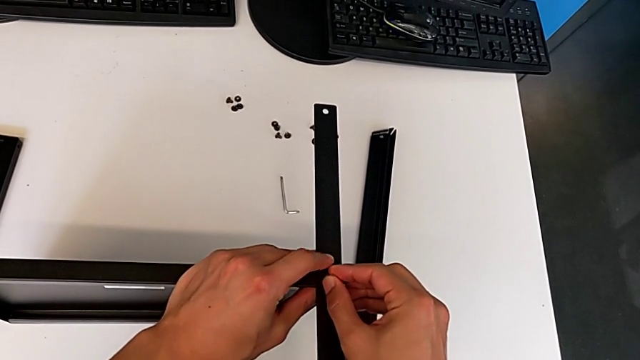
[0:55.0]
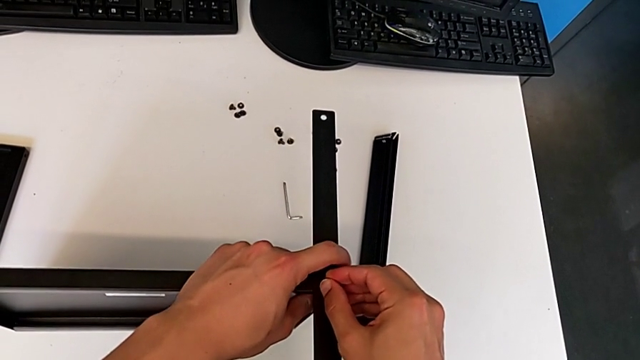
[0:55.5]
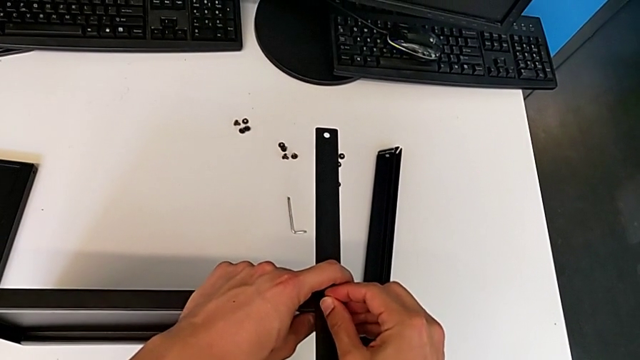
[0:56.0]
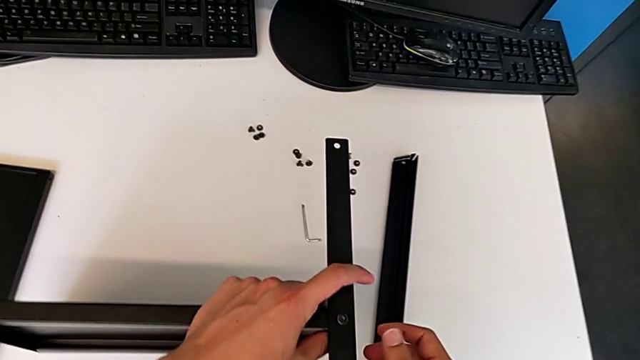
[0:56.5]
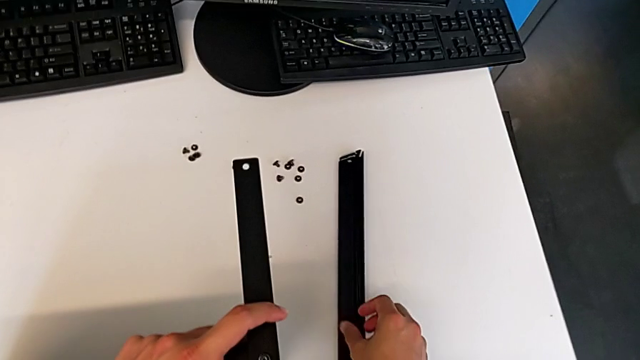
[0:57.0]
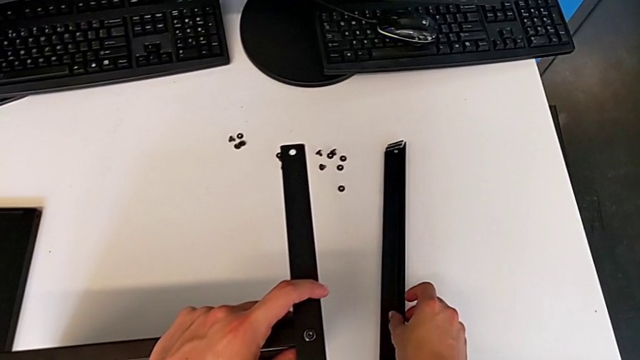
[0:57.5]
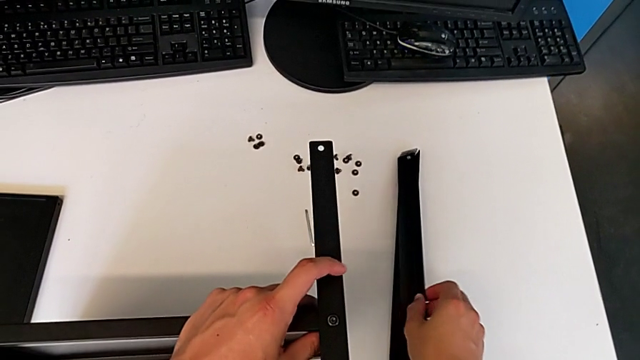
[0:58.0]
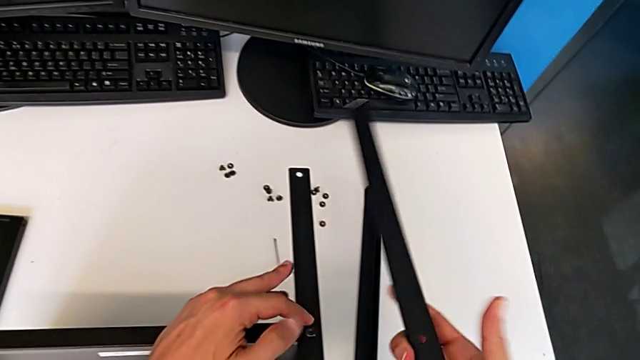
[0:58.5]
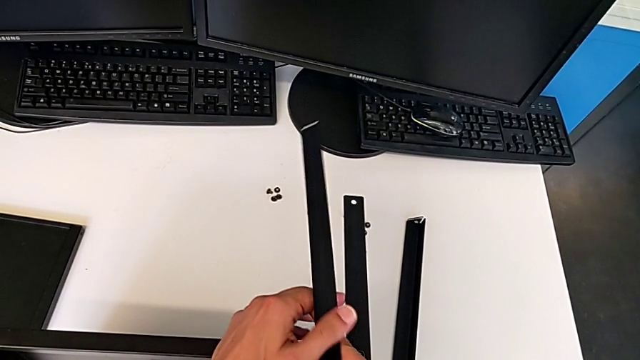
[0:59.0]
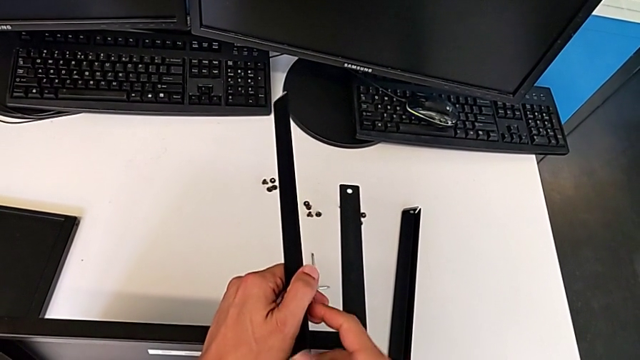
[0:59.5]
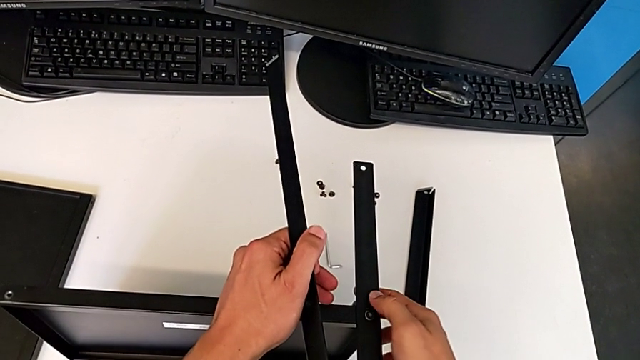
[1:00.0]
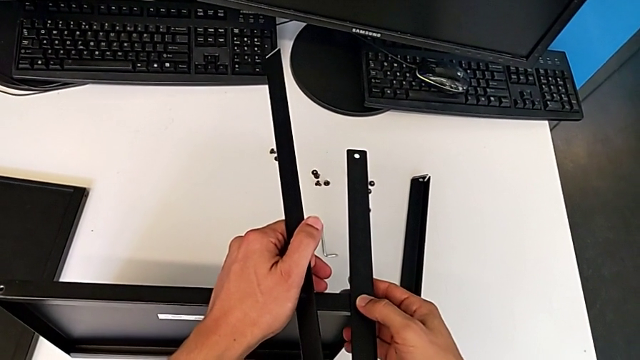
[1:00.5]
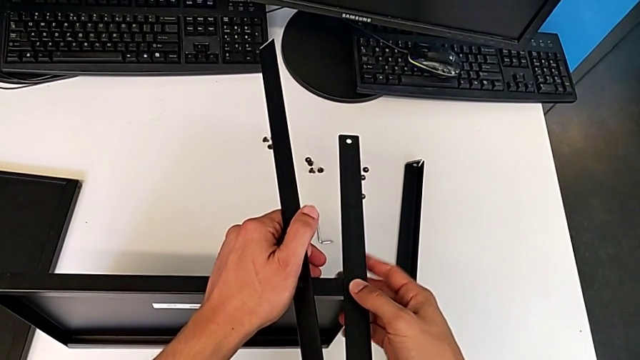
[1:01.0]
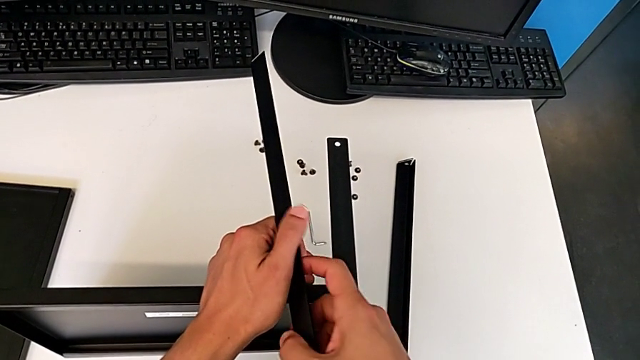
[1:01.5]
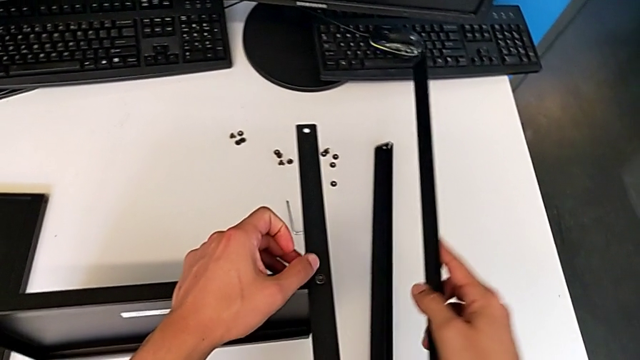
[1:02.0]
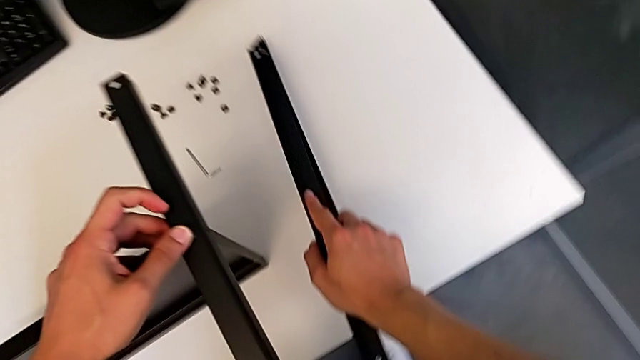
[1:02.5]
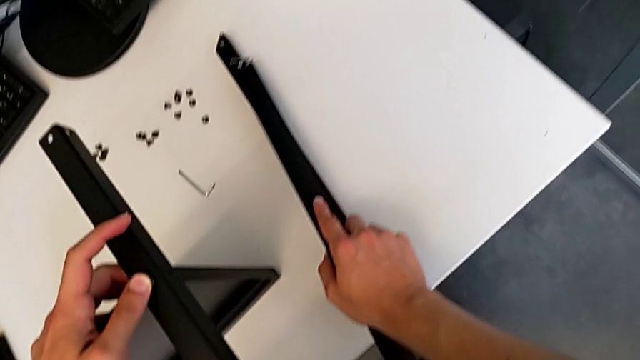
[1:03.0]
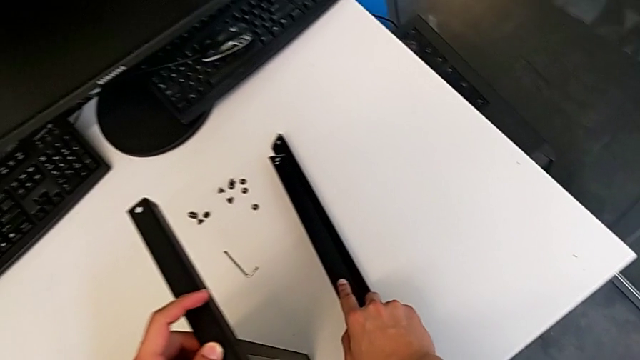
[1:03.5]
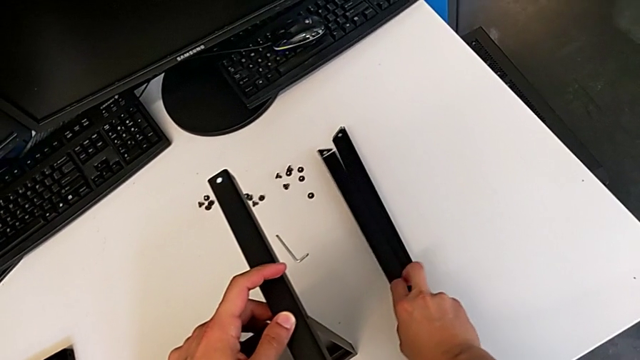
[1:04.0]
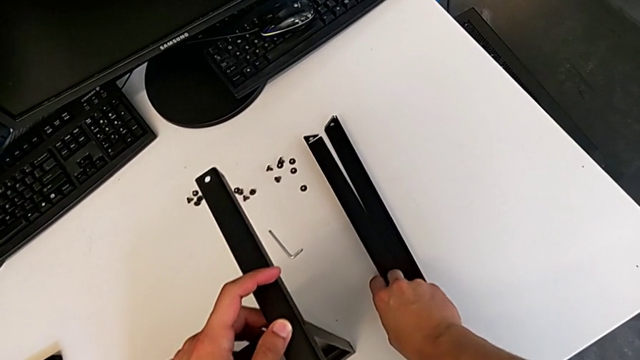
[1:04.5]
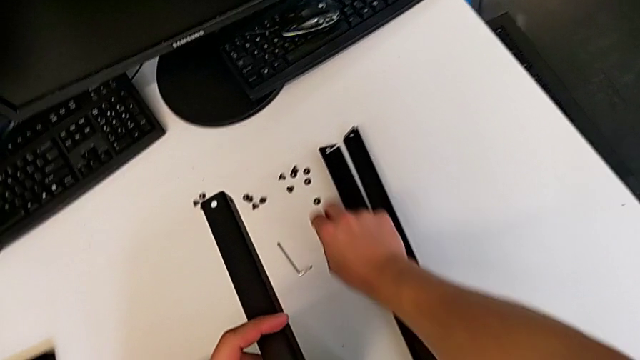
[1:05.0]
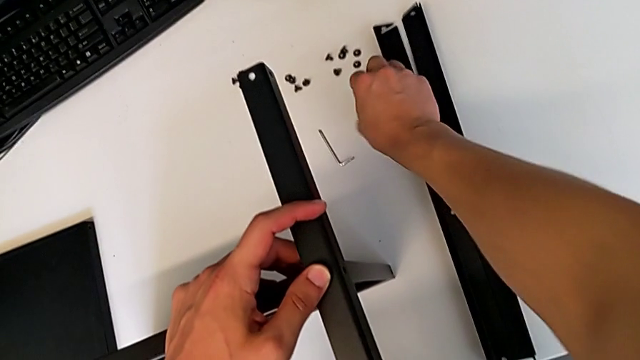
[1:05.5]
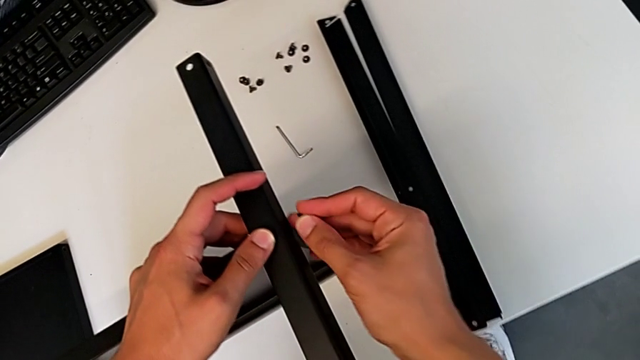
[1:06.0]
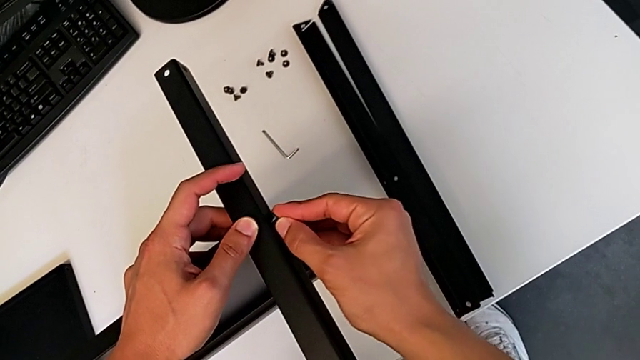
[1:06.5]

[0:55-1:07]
The camera wearer is assembling the first leg of the shelf. They screw the first hex socket head, wrongly grab the leg, place the second leg, grab the second hex socket head and insert it.

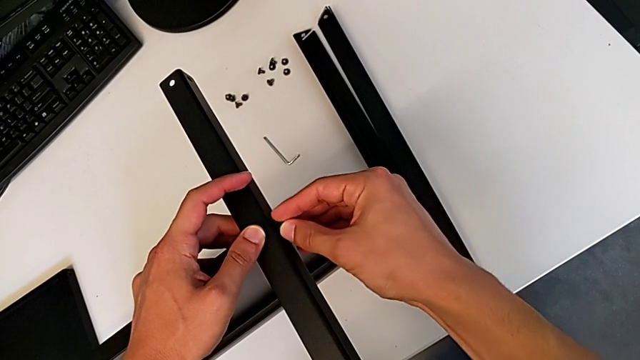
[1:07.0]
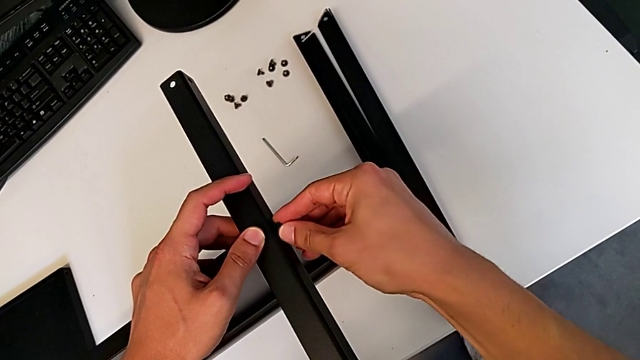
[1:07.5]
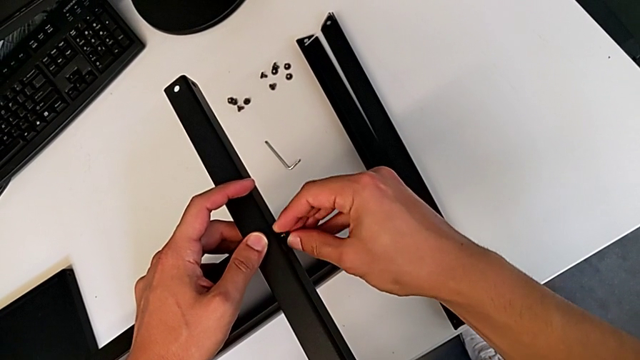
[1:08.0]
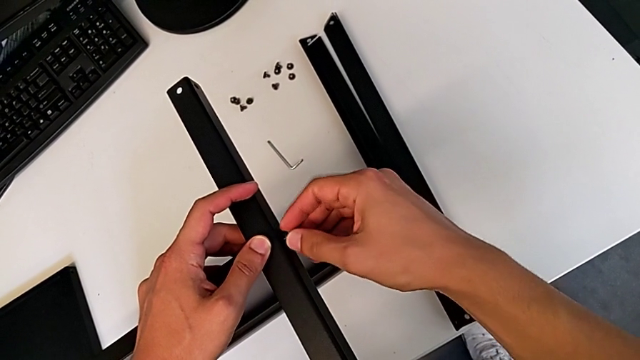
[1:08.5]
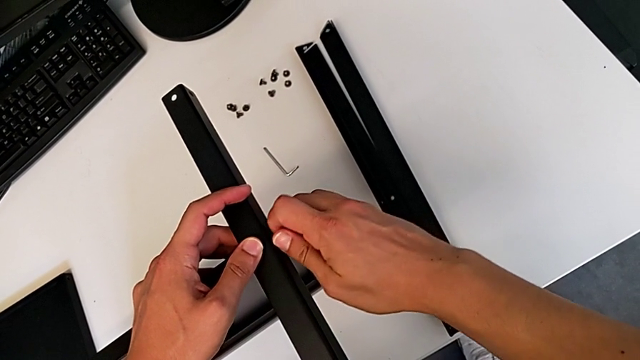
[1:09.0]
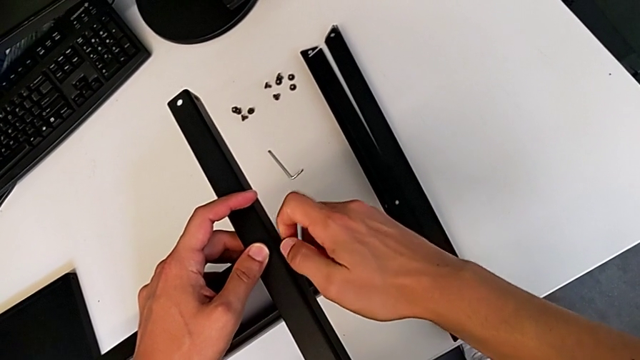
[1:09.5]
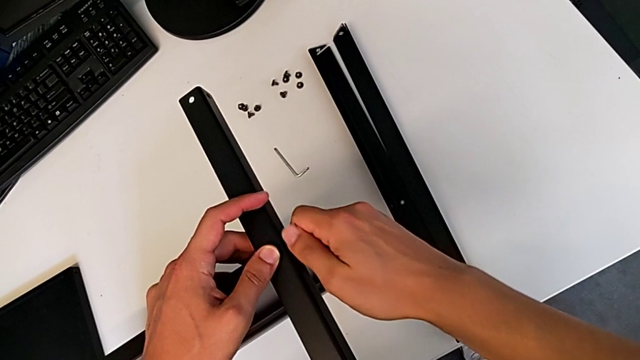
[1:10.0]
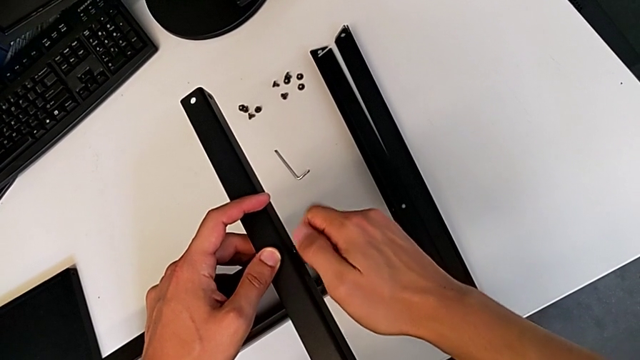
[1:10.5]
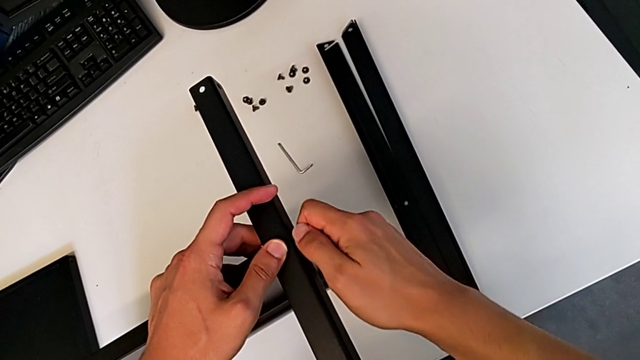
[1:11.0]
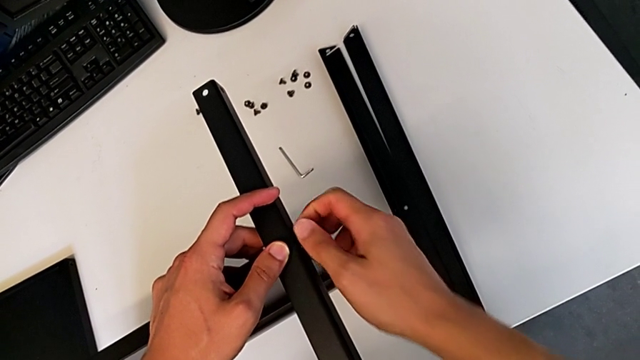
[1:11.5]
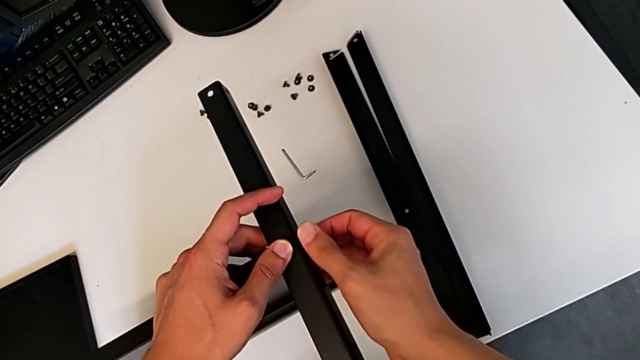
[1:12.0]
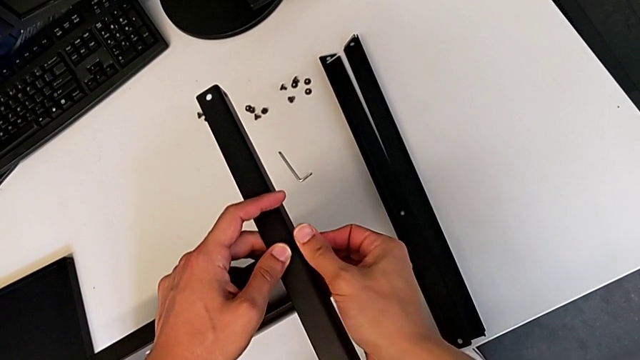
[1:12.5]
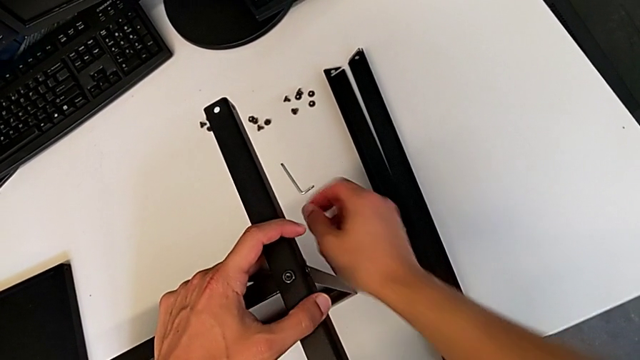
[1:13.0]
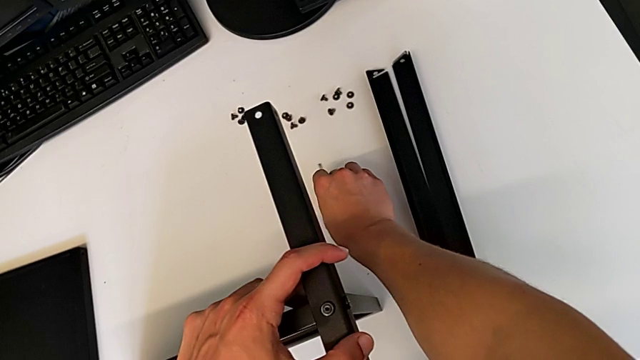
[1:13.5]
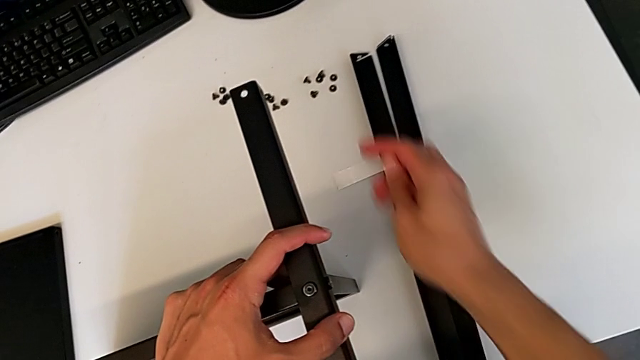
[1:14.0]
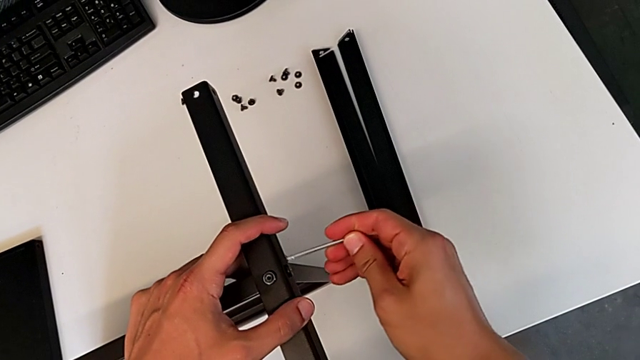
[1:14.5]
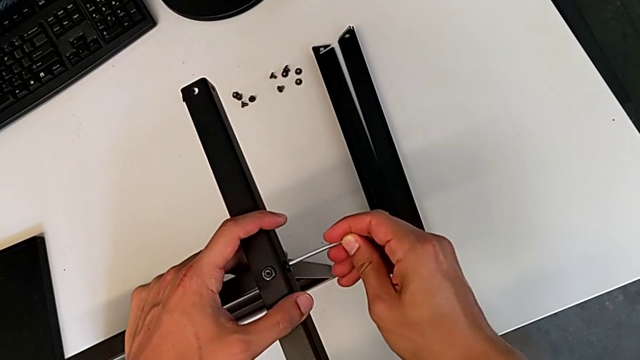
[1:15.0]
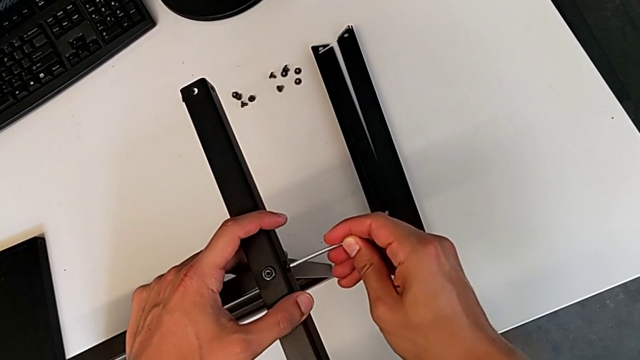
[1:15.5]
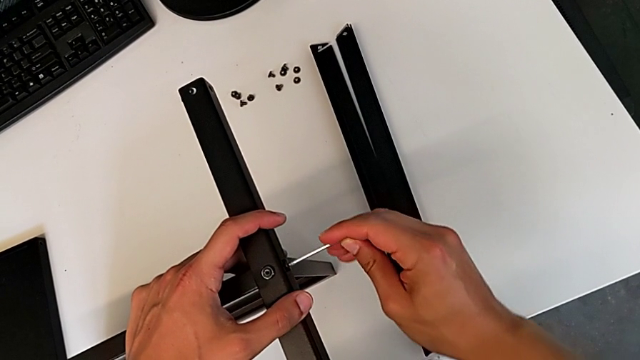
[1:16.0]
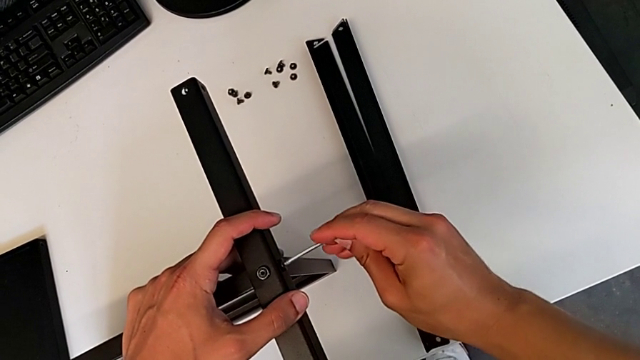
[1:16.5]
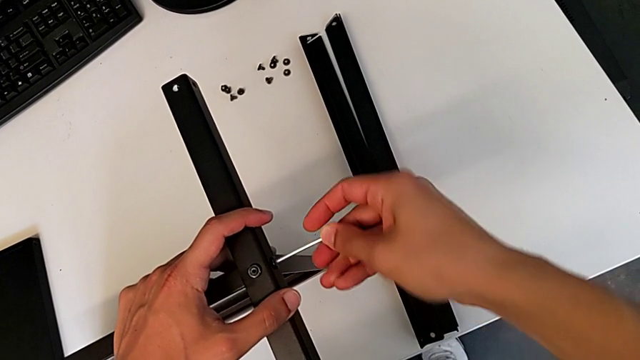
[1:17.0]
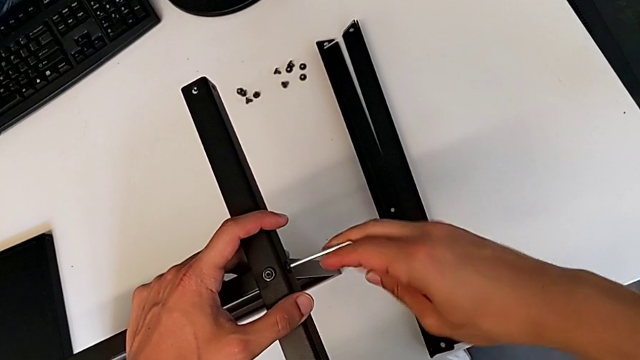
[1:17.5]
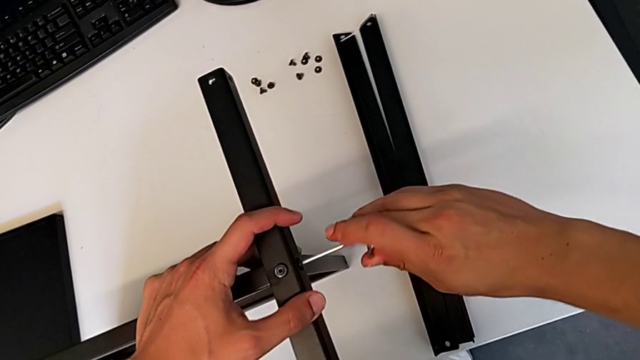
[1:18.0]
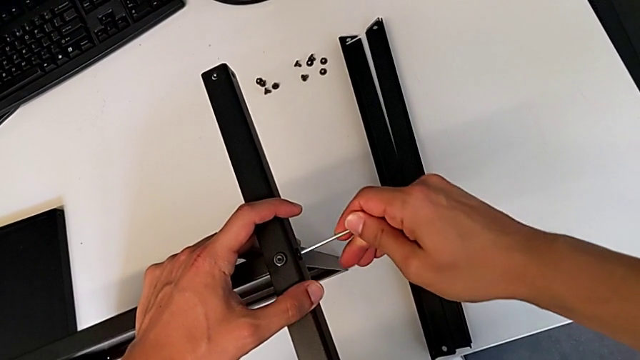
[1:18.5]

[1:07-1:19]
The camera wearer is assembling the first leg of the shelf. They screw the second hex socket head, grab the Allen wrench and begin to screw the hex socket head.
